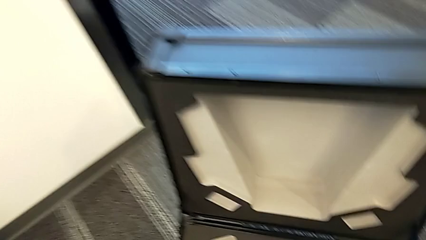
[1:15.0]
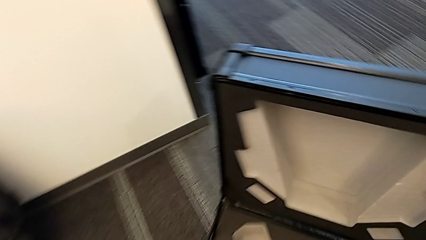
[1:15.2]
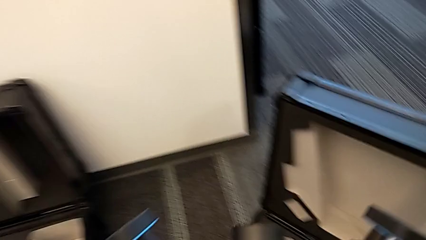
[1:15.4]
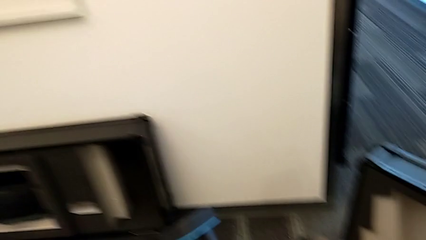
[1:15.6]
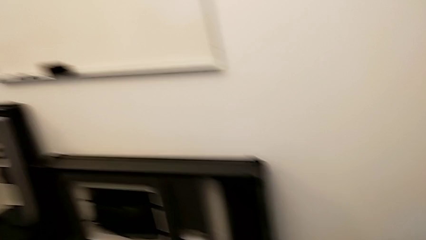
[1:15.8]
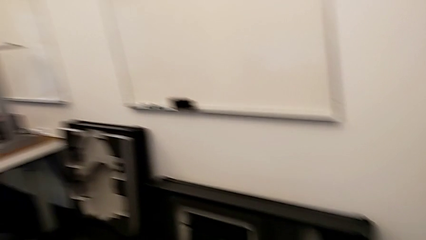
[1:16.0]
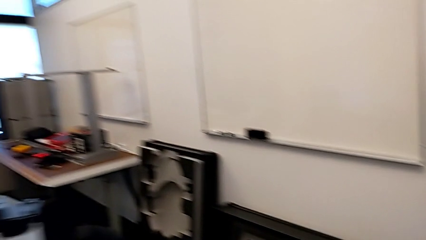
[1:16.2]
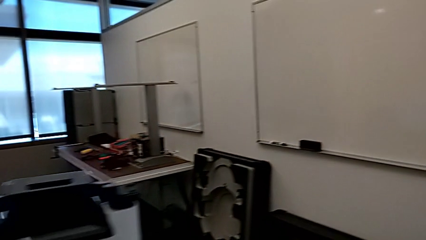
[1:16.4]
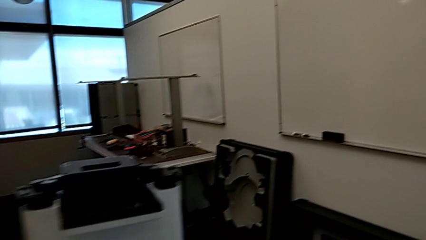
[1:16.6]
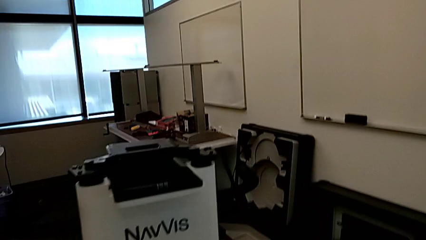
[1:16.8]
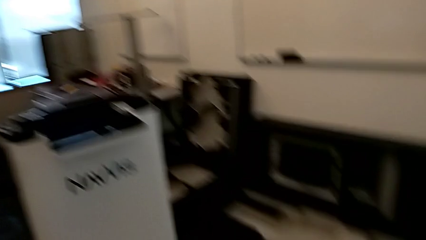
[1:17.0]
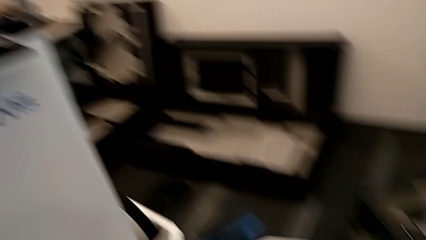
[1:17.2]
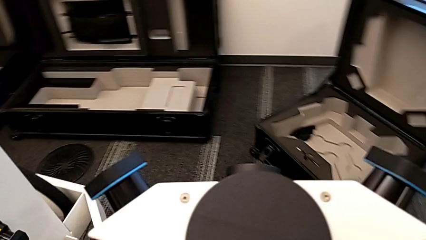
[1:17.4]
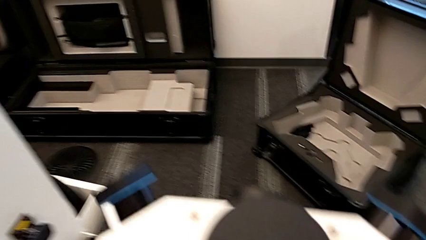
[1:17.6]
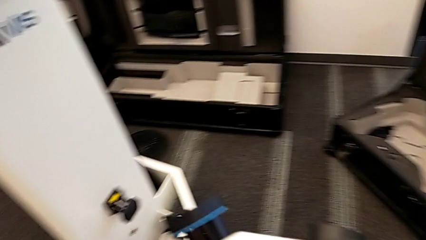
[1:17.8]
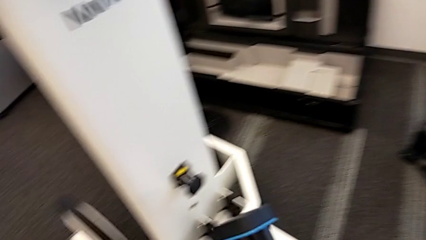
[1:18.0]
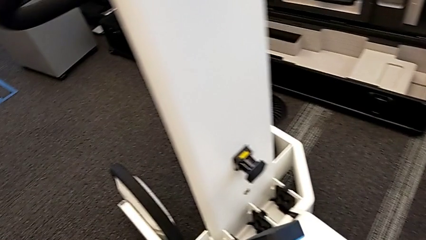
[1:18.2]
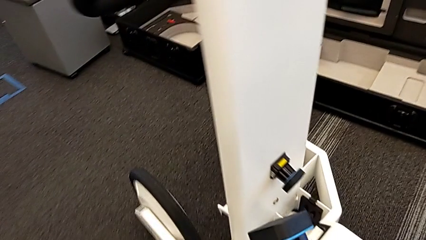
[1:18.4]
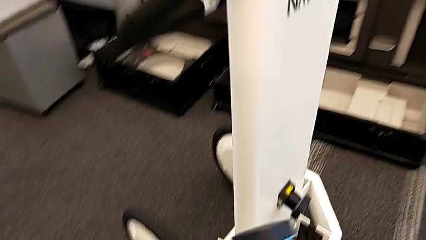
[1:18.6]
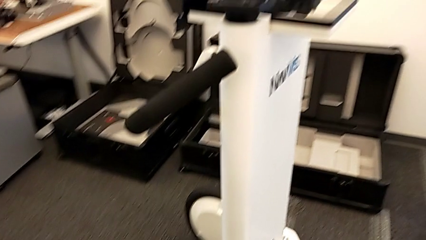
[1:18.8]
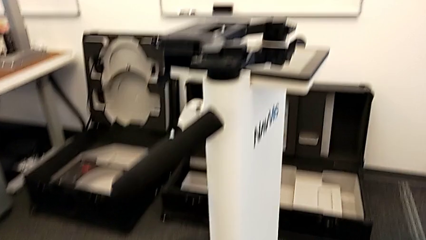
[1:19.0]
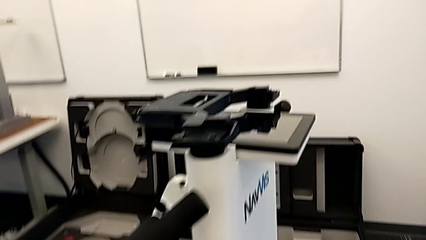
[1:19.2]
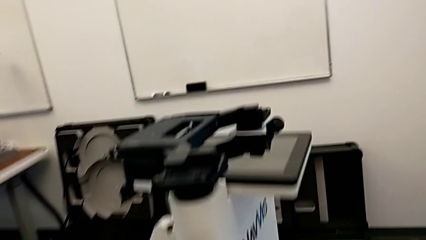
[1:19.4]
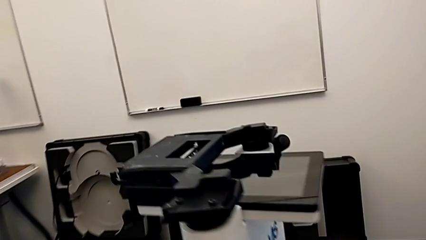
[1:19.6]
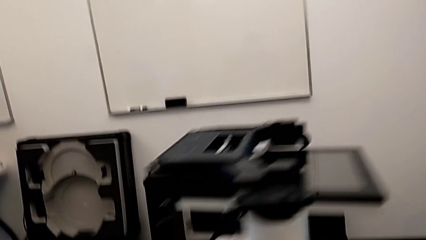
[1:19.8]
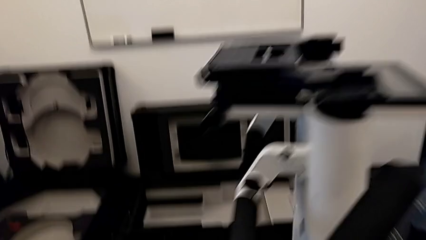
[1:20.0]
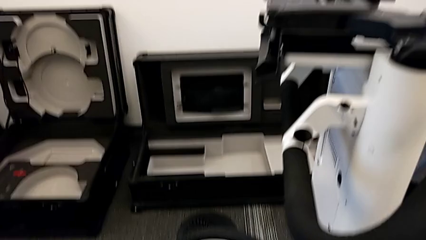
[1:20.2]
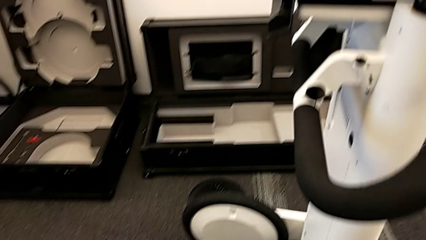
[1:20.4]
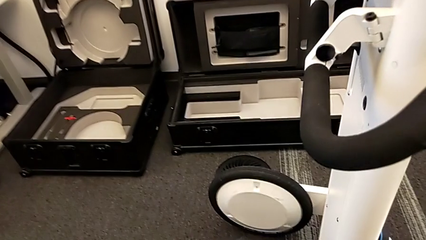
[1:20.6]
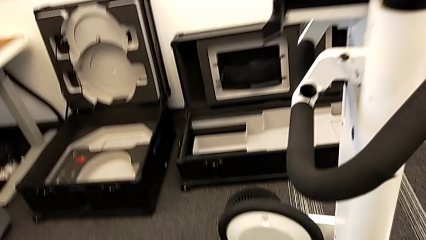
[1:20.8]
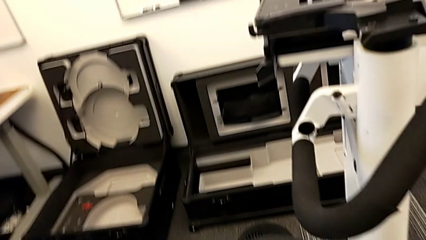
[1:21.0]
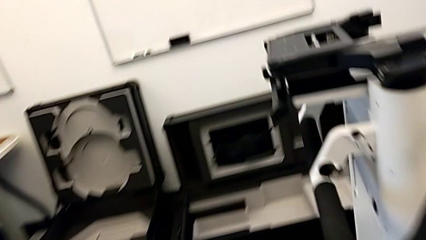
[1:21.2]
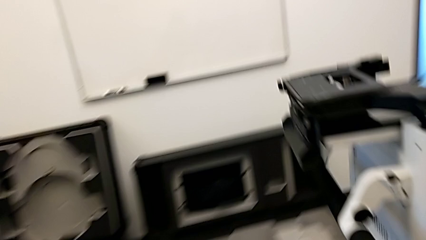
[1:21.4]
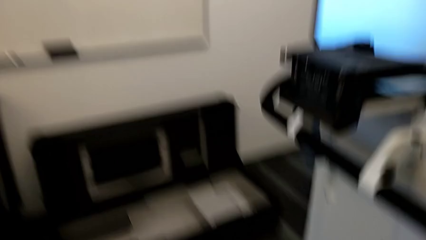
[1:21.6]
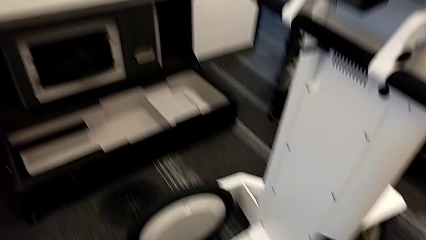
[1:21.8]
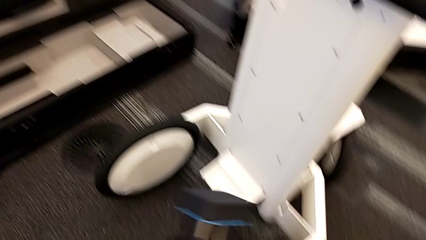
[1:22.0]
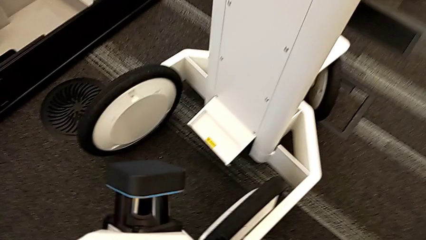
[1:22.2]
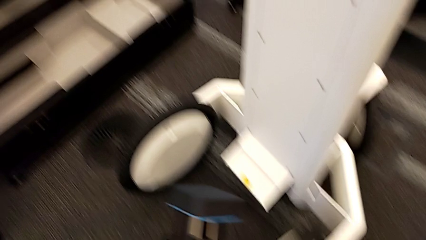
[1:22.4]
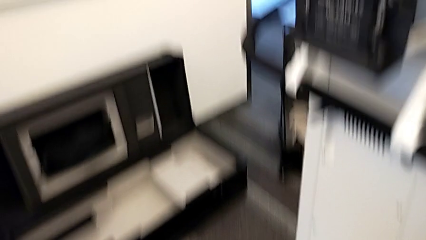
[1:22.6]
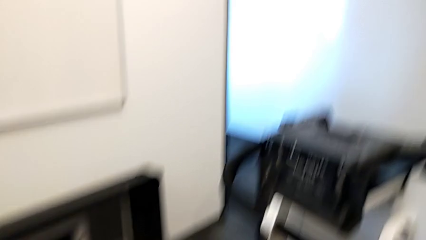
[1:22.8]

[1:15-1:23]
The camera wearer is assembling the laser scanner to the base of the navvis. They hold the M6 head.

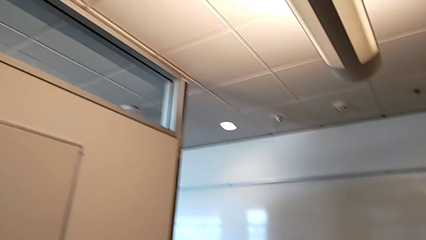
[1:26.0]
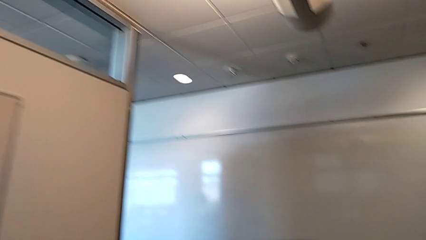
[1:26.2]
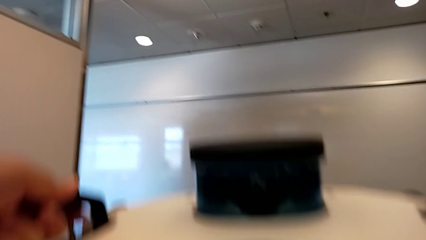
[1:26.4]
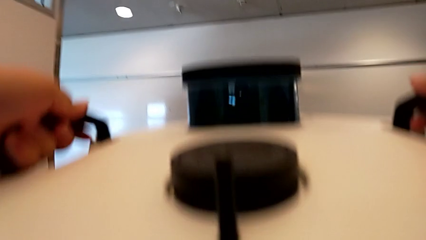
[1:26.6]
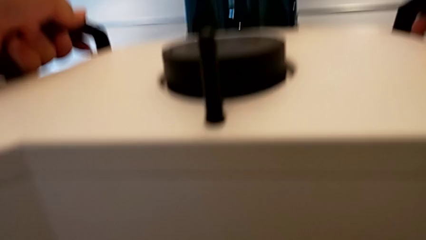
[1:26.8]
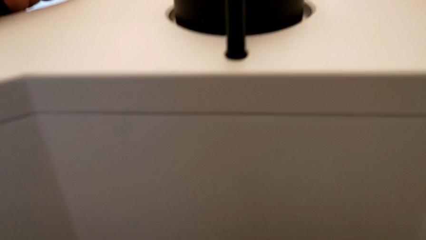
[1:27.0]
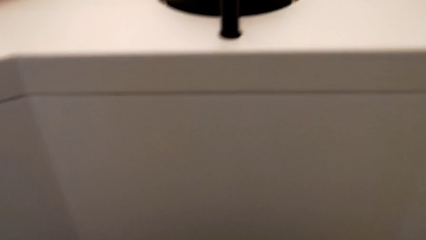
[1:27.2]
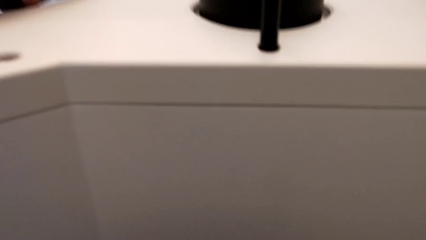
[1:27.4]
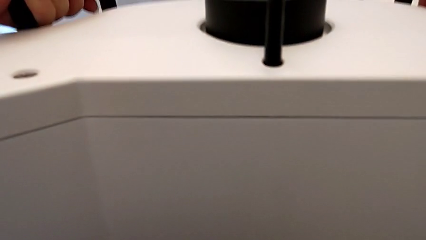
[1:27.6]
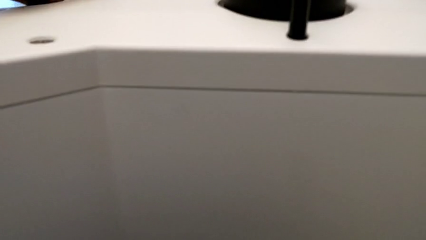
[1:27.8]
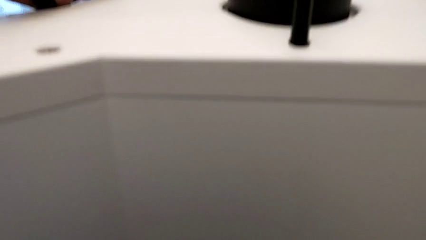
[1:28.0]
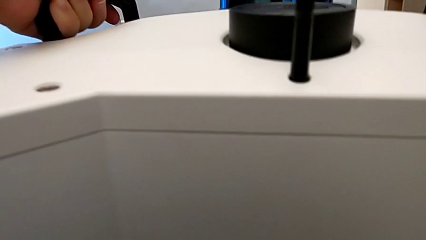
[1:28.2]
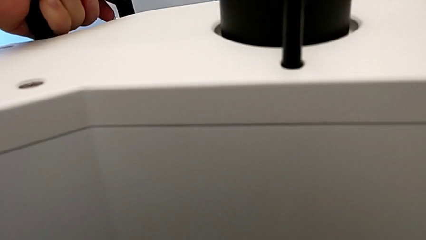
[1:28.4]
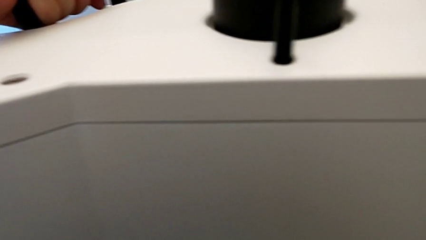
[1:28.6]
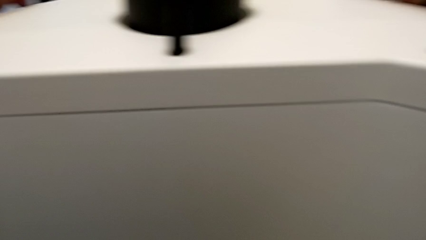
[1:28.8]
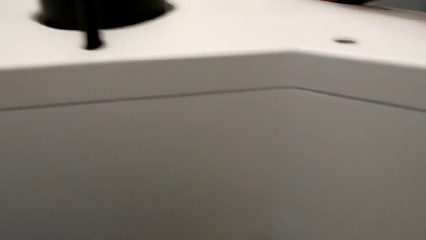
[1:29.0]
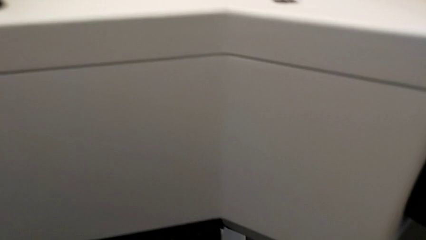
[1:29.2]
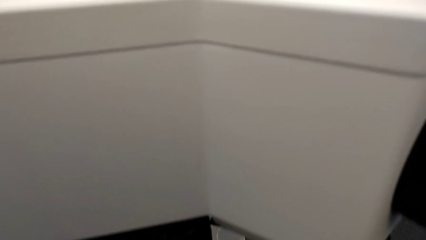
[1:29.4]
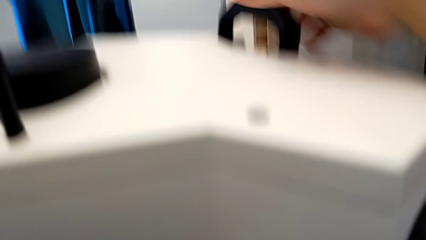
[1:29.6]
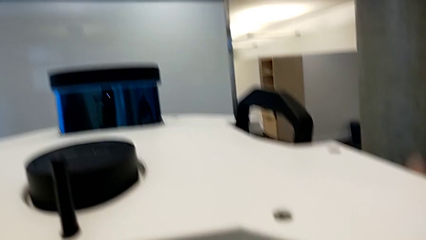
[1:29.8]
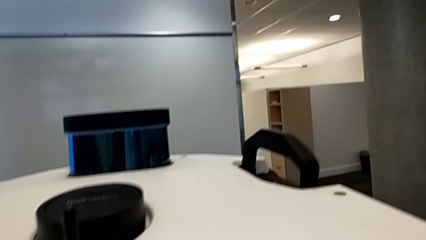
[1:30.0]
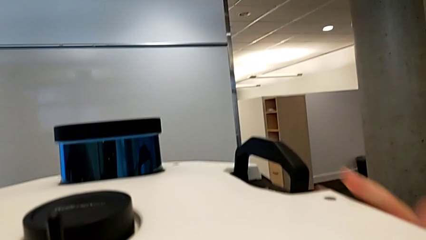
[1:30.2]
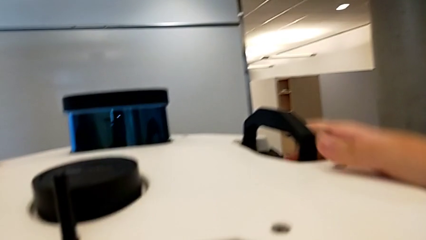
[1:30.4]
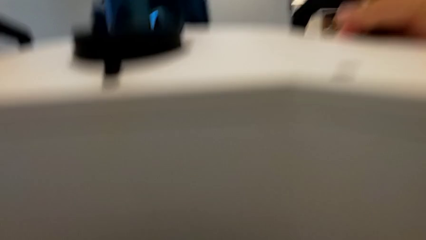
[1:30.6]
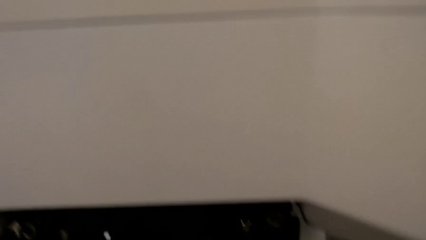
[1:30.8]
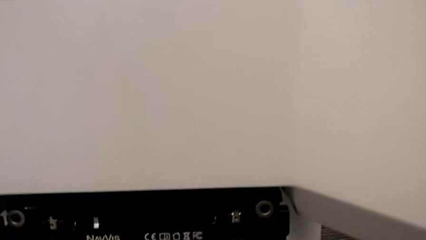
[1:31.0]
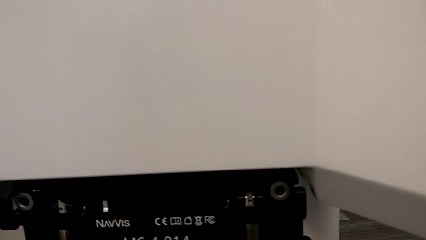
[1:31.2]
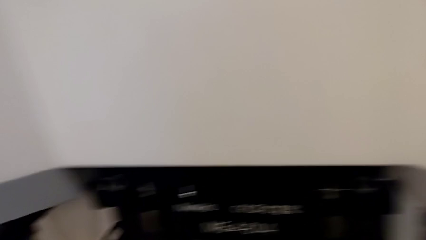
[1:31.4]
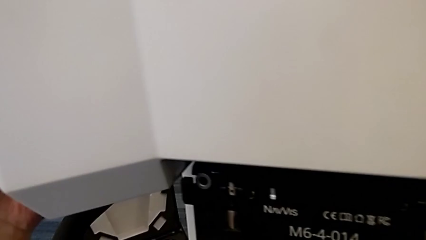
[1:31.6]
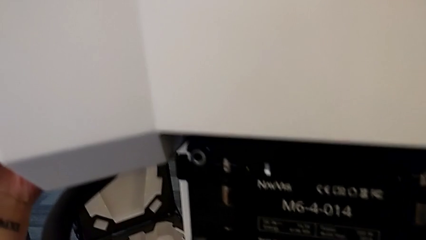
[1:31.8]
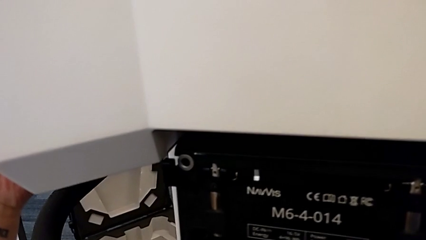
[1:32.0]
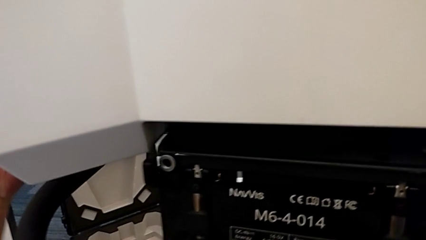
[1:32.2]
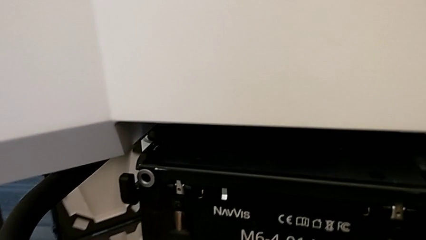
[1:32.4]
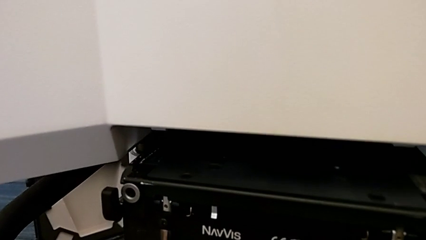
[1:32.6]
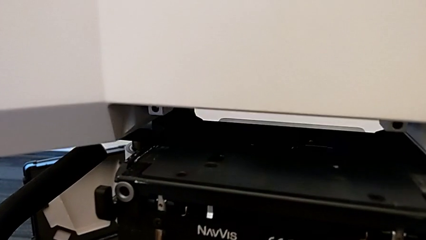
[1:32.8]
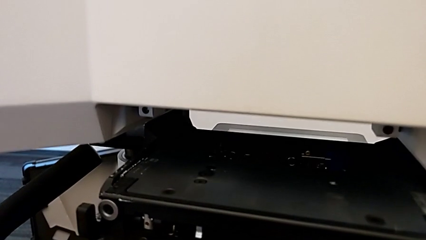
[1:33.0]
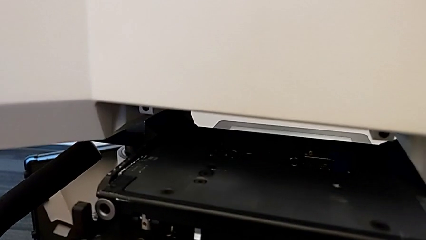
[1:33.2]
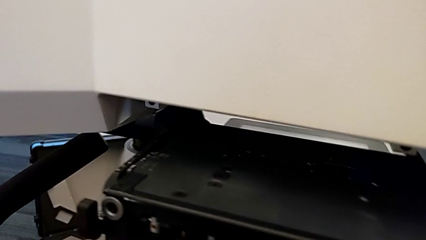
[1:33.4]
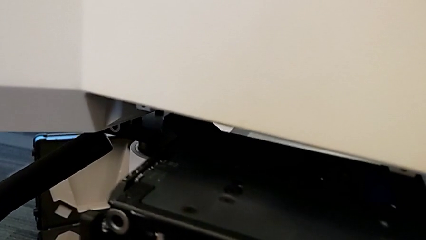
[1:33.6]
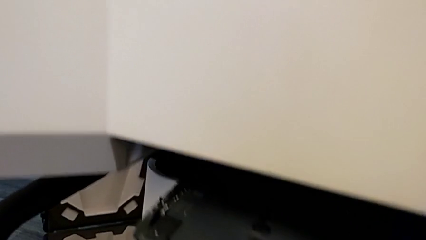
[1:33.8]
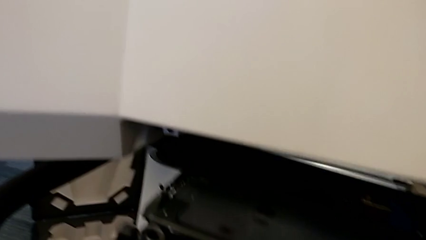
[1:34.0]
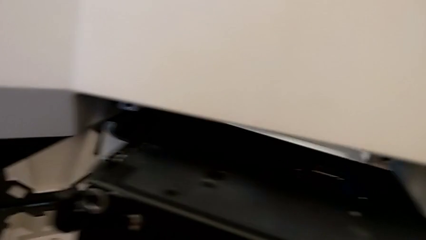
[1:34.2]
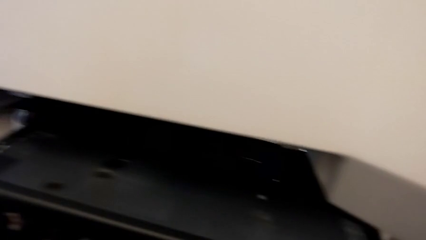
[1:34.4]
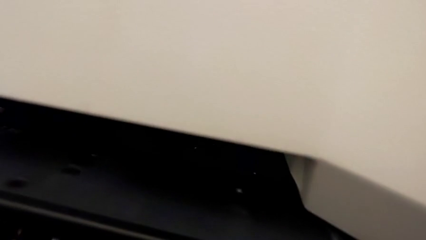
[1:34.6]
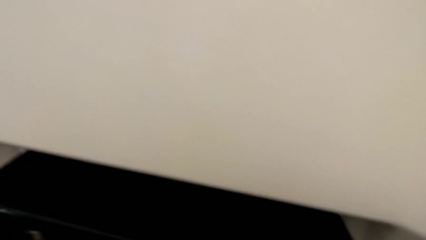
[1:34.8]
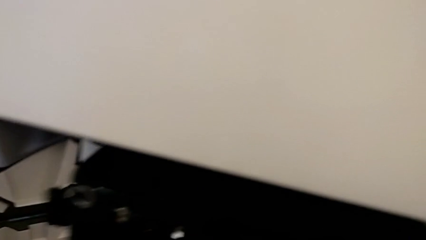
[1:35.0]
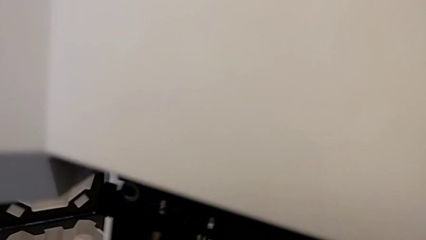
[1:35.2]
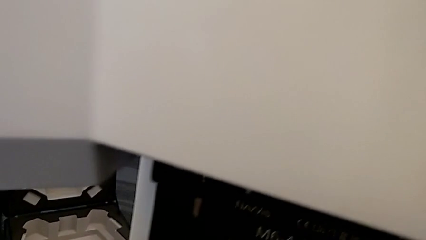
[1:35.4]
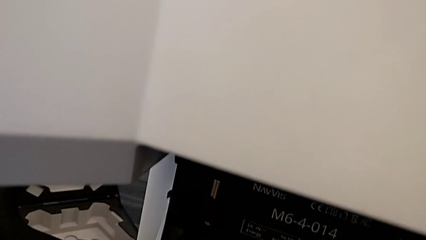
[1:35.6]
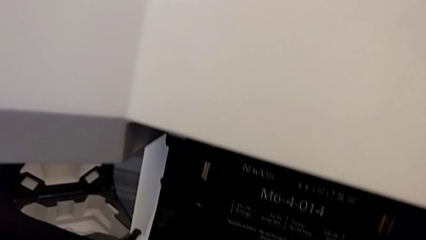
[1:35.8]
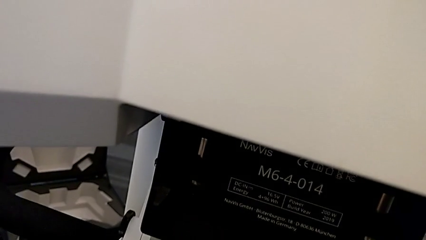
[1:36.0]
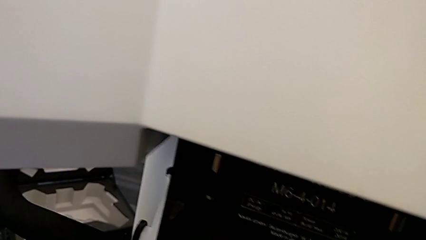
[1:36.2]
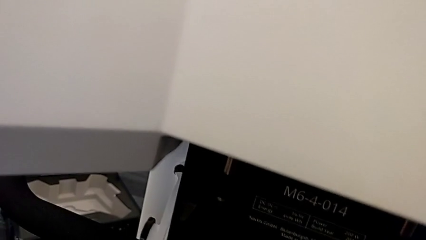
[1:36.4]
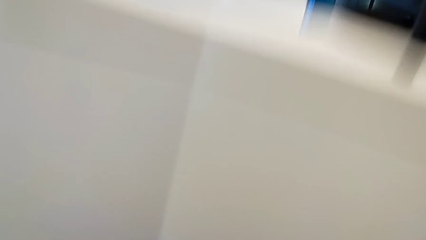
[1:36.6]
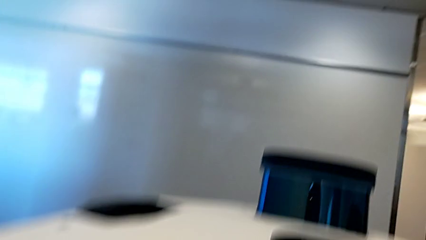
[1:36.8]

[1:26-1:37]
The camera wearer assembles the M6 head. They lift the M6 head and assemble it.
